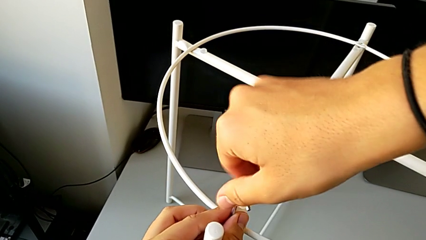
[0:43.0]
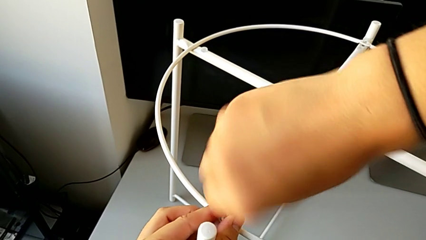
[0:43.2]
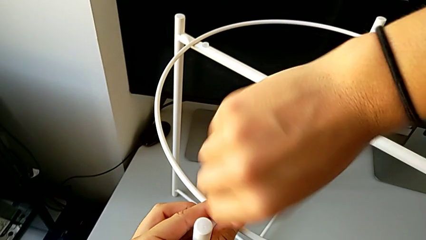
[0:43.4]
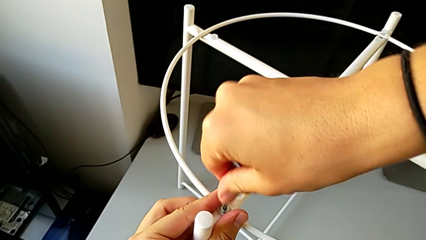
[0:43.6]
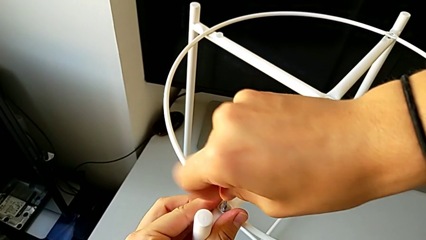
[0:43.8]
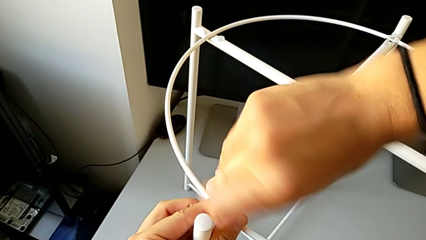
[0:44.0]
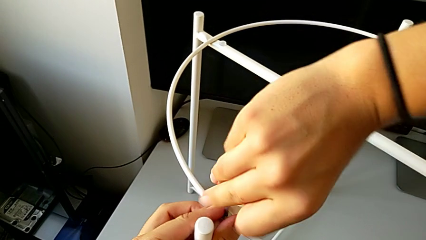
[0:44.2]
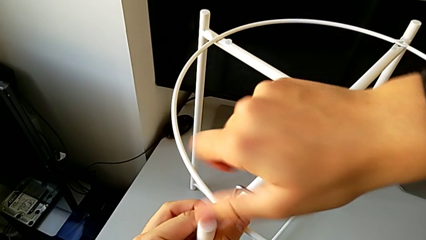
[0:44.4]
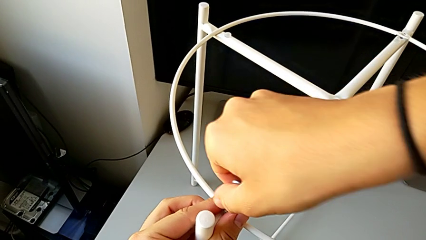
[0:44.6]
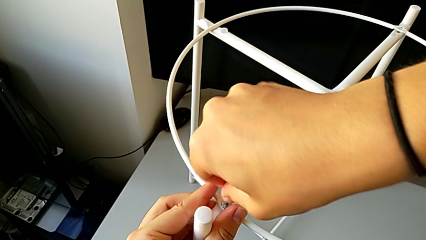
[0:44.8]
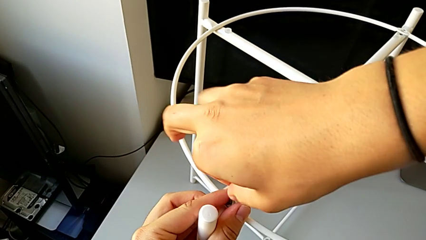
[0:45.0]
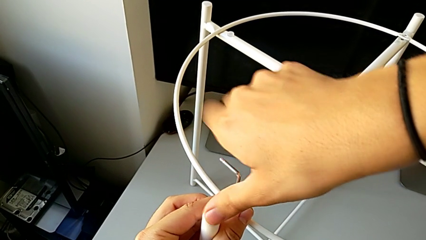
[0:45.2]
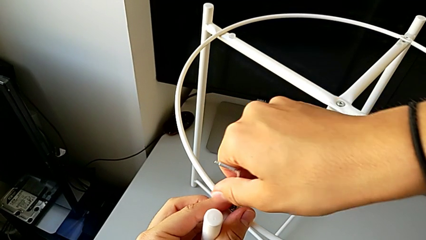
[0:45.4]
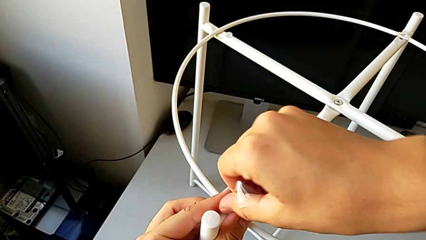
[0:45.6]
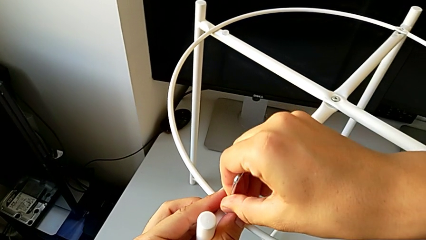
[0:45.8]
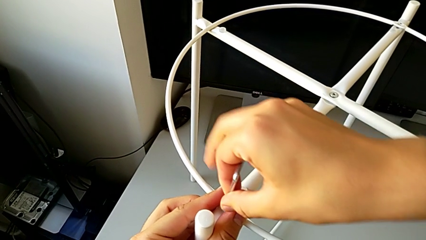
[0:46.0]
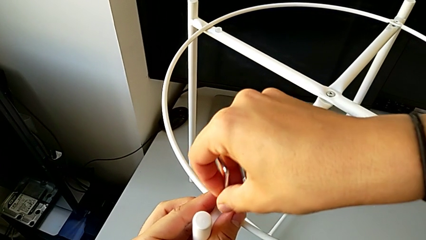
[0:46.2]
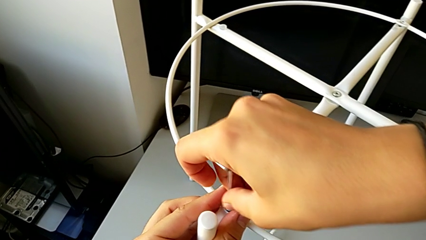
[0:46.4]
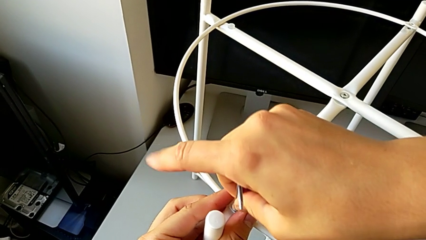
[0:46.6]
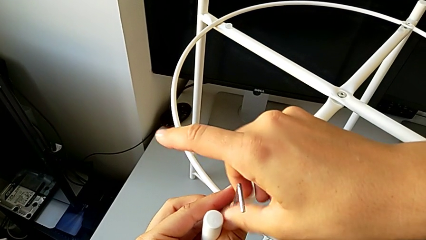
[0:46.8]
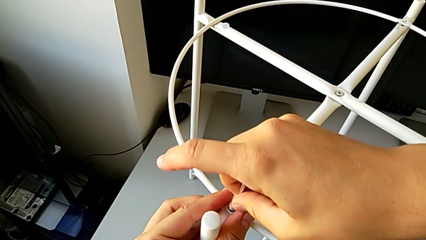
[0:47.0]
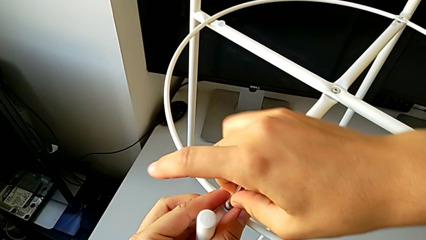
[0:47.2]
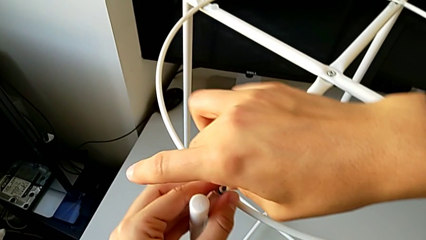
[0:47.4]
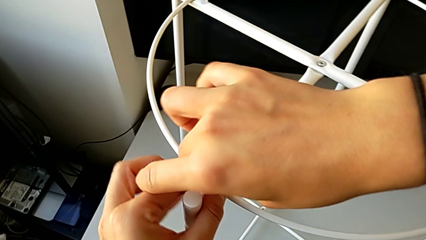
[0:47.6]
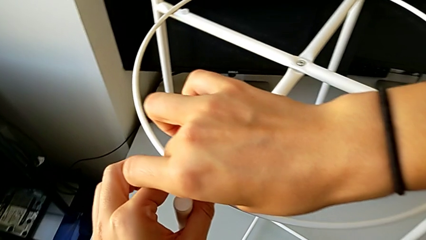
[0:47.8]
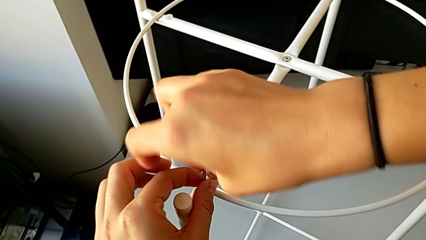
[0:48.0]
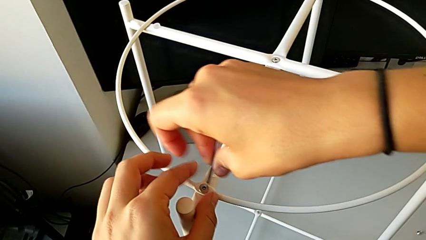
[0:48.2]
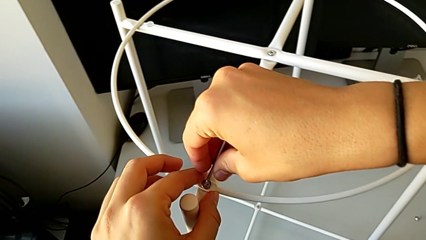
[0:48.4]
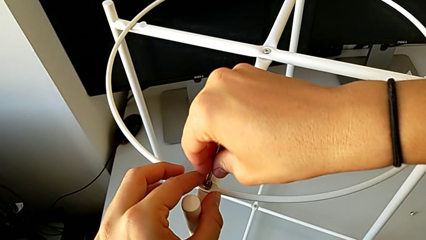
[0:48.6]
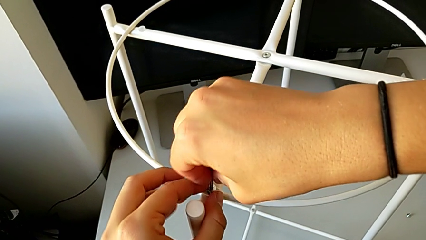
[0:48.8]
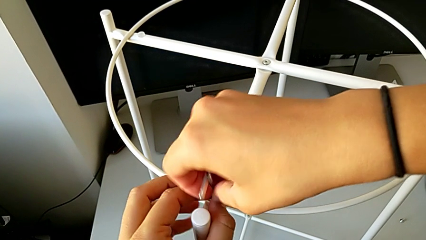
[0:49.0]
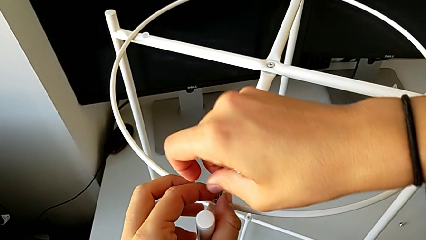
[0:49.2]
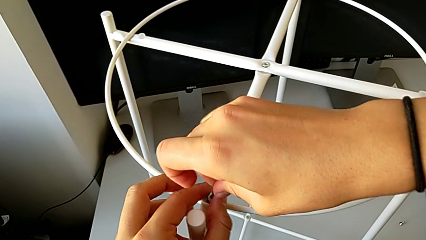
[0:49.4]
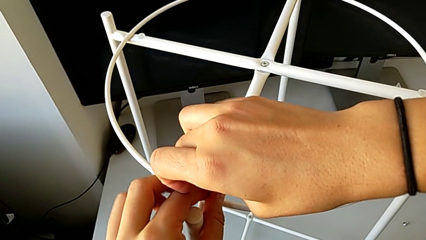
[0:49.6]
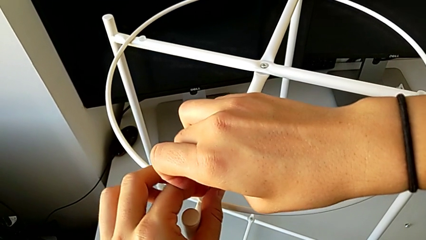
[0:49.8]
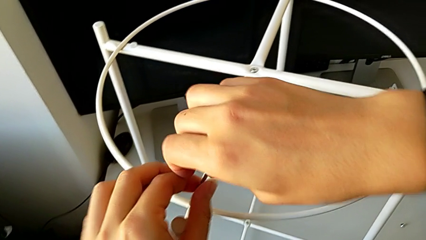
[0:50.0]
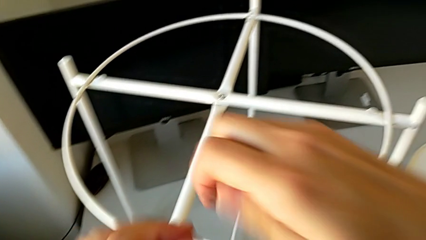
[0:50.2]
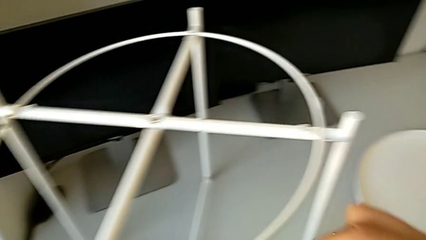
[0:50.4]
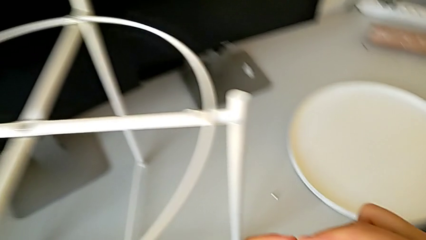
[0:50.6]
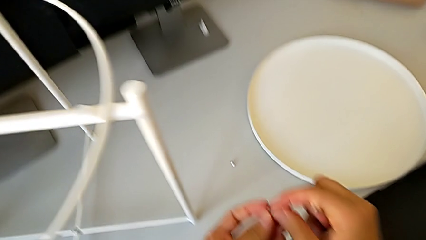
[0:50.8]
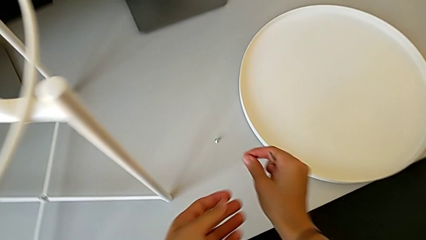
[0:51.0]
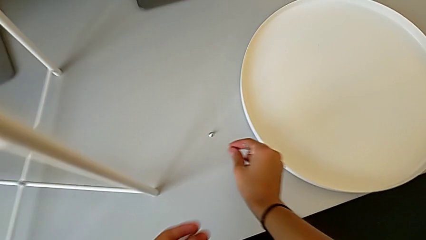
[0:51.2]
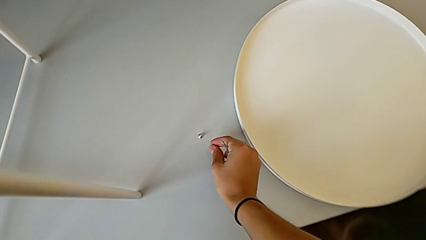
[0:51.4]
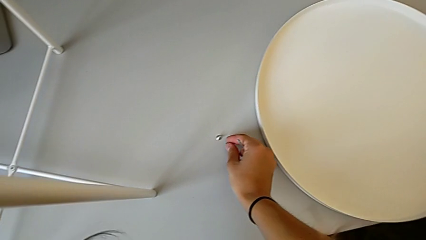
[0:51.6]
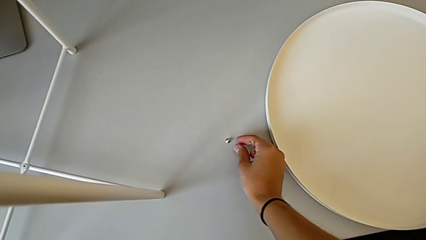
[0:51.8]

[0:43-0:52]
The camera wearer is unscrewing the hex socket heads of the circle. They keep unscrewing the hex socket head, withdraw the Allen wrench, disassemble the hex socket head and place it.

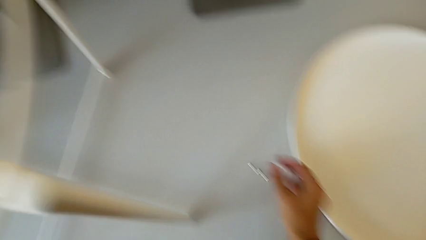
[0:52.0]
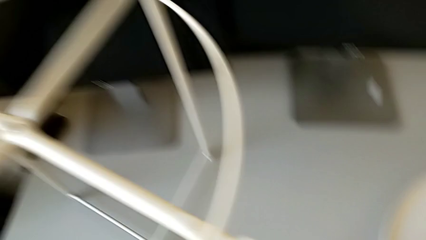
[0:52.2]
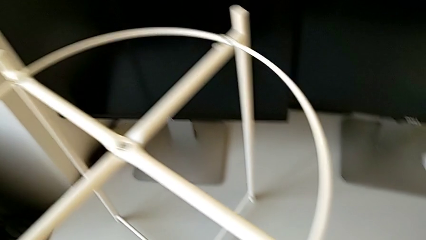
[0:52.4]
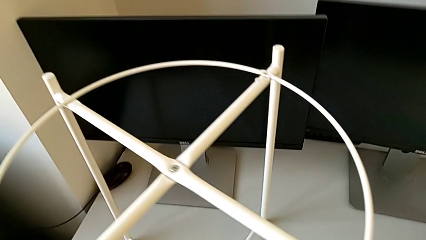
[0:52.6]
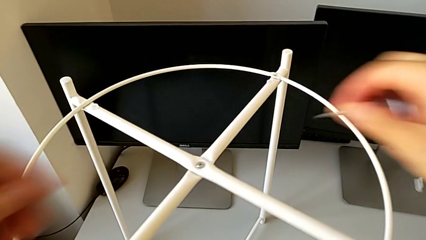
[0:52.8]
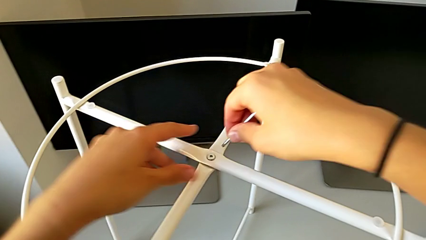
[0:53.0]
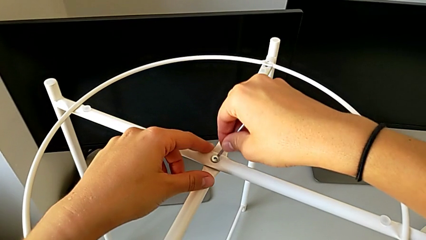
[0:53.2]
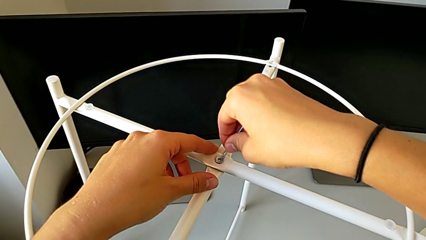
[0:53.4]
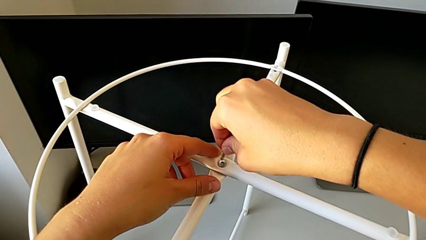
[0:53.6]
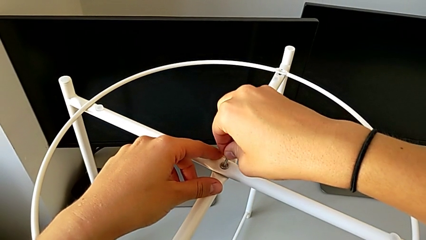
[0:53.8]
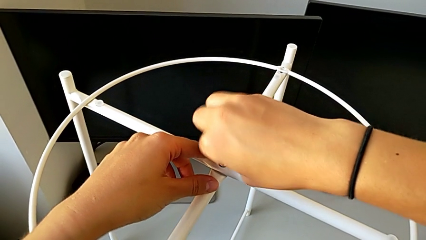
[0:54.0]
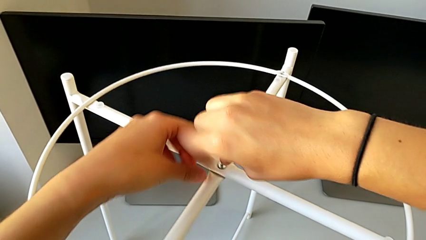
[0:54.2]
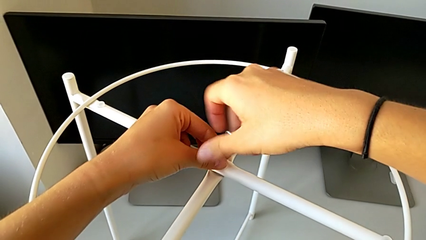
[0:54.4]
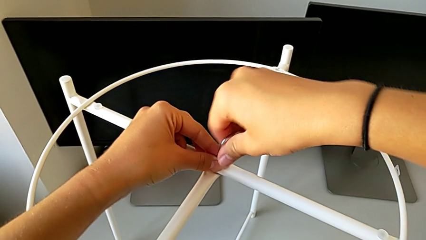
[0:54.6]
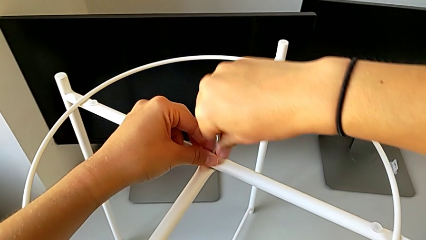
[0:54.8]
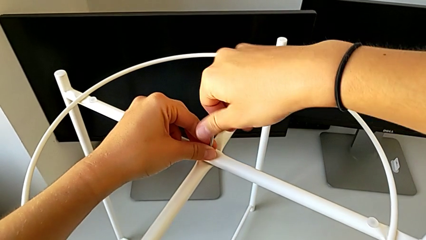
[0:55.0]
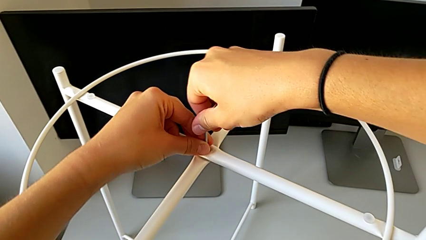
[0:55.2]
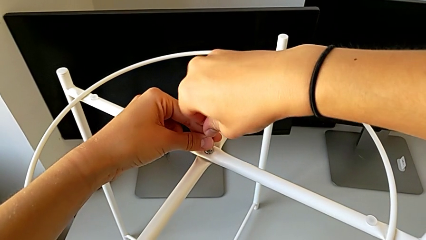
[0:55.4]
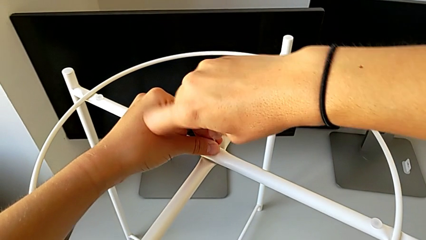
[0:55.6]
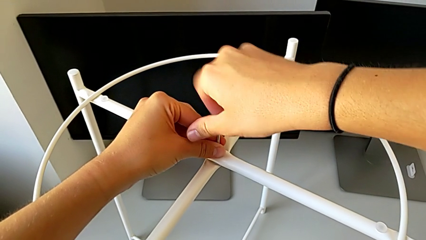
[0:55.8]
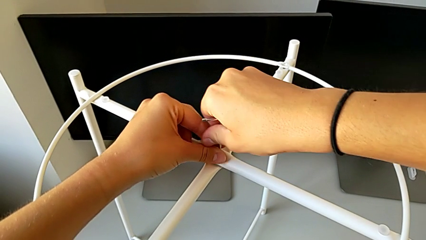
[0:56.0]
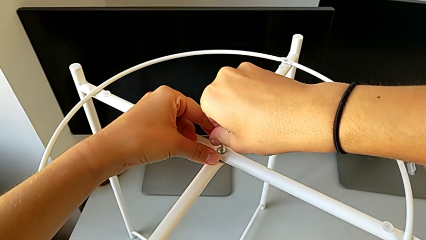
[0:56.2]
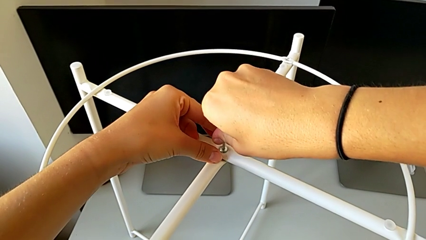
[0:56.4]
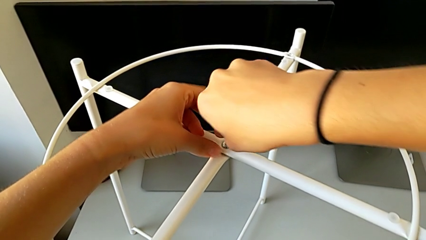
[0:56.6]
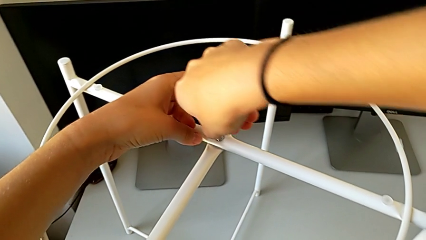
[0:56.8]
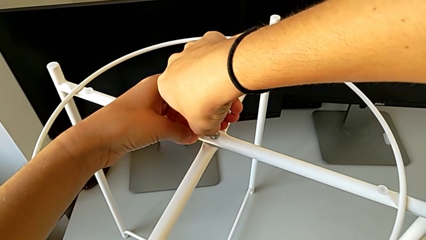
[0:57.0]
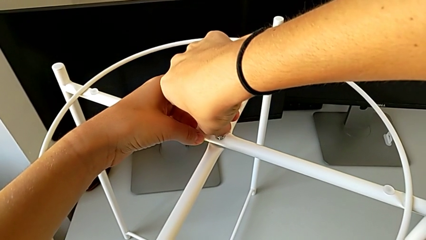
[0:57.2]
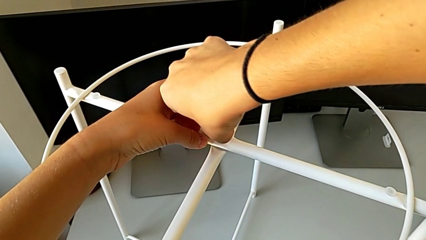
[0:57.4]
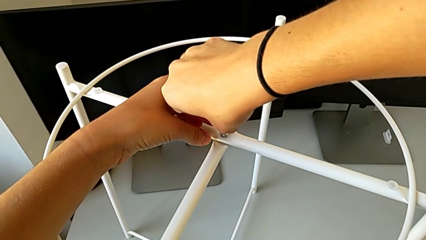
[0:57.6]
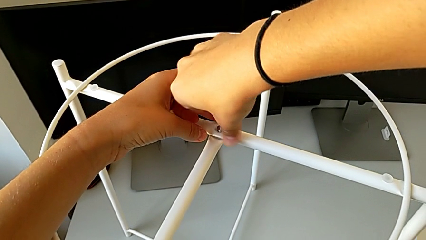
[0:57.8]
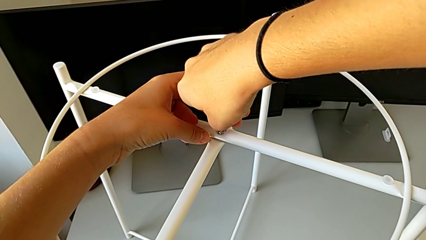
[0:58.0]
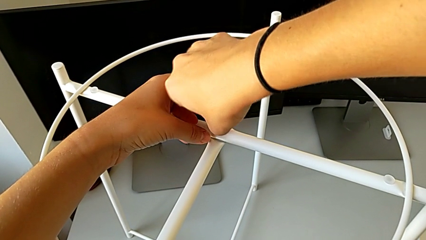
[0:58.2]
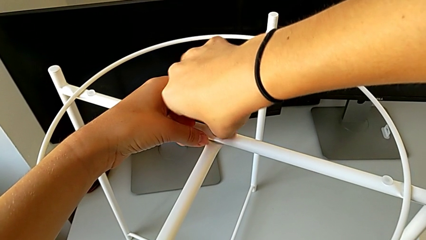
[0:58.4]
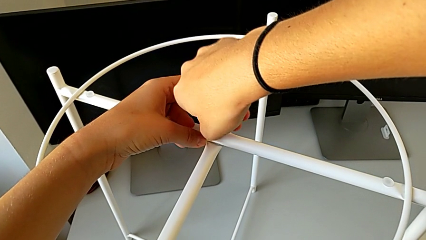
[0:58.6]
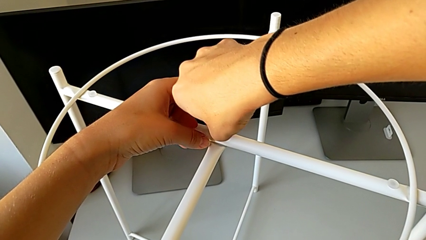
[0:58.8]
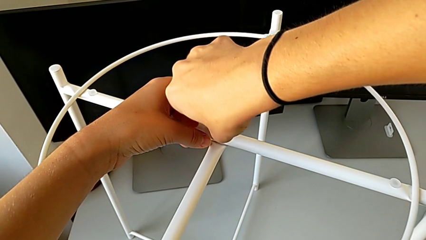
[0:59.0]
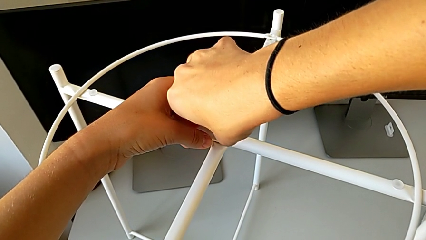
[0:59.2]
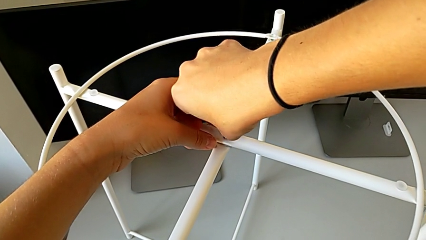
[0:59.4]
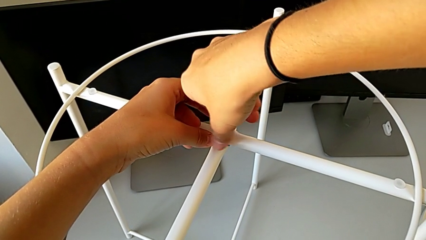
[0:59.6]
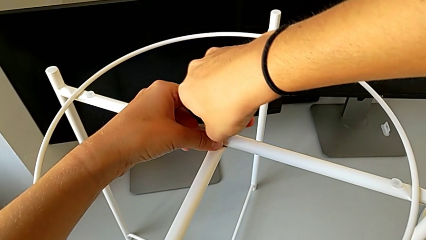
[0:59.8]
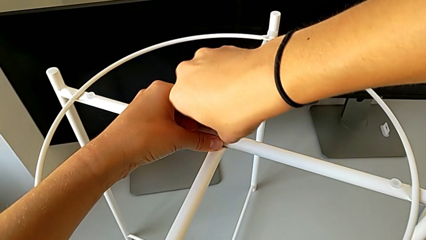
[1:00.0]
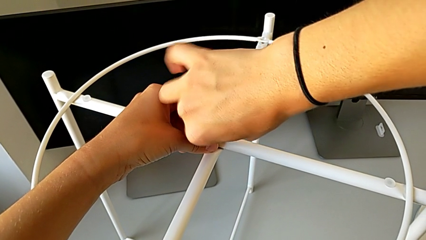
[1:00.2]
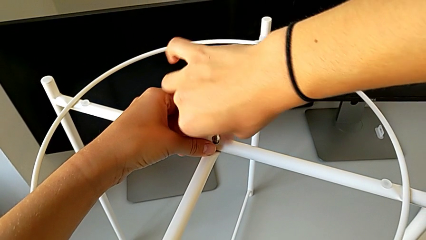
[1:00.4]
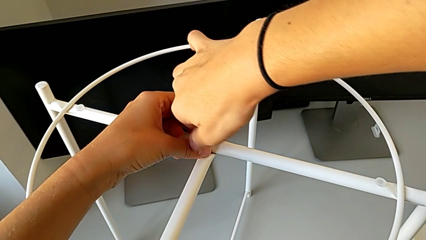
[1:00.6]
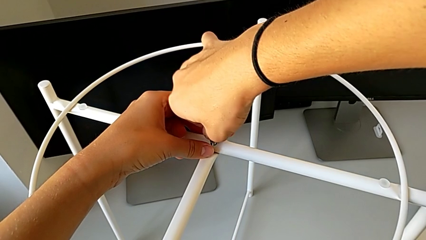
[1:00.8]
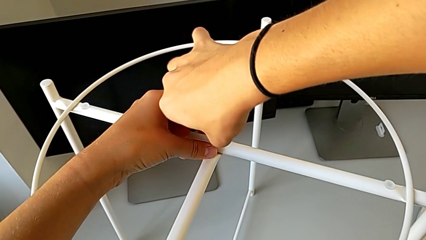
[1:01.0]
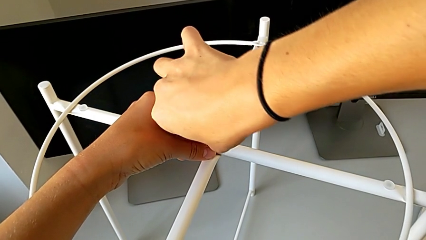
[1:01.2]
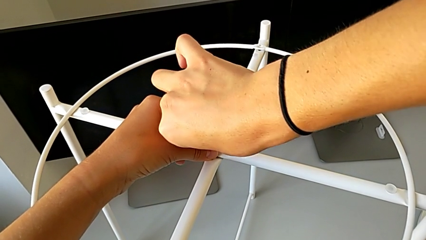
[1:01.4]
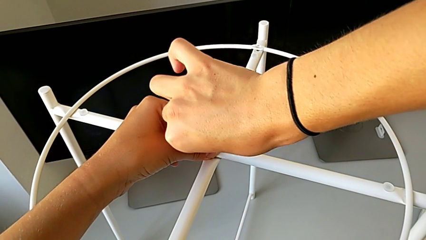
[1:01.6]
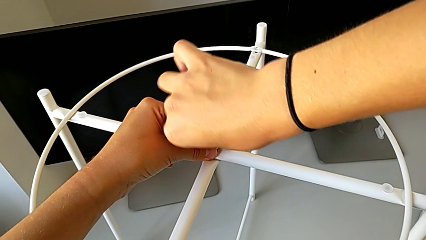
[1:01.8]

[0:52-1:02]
The camera wearer is unscrewing the top hex socket head. They insert the Allen wrench and begin to unscrew the hex socket head.
